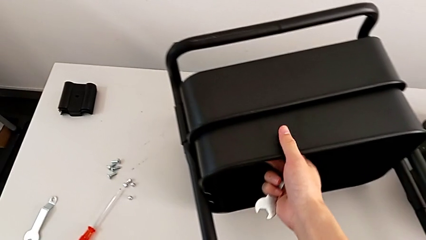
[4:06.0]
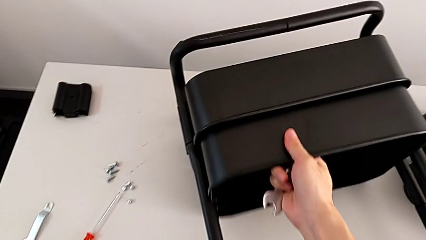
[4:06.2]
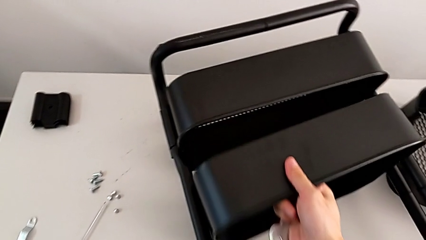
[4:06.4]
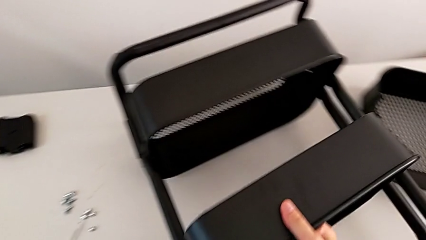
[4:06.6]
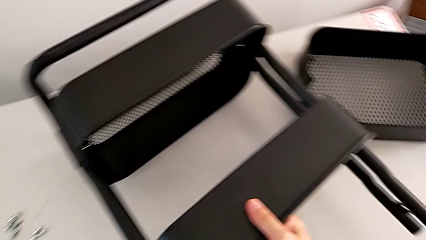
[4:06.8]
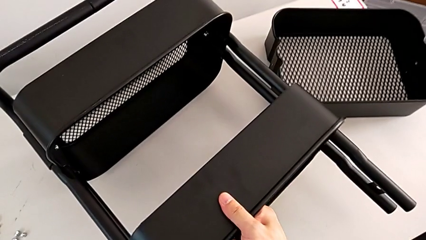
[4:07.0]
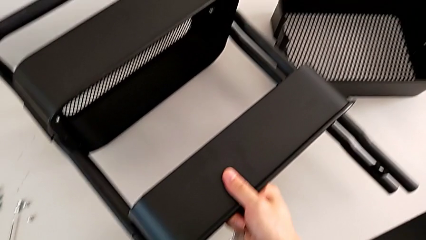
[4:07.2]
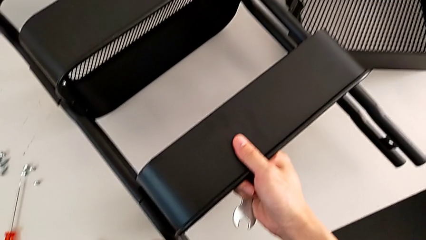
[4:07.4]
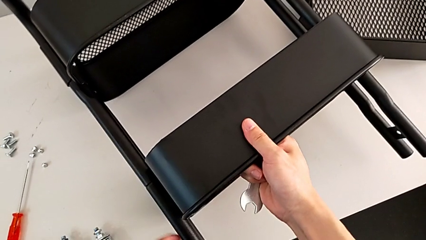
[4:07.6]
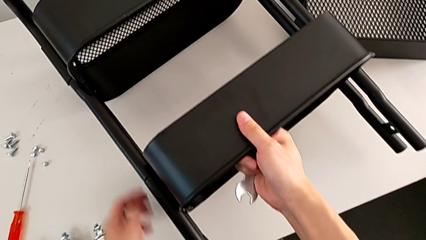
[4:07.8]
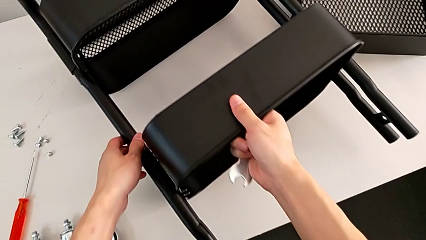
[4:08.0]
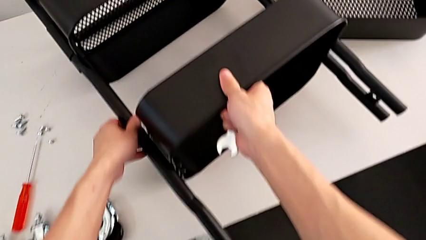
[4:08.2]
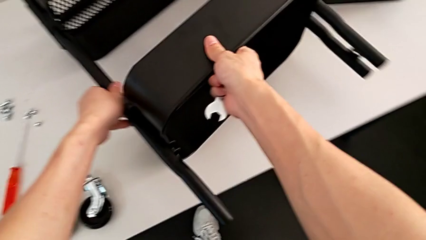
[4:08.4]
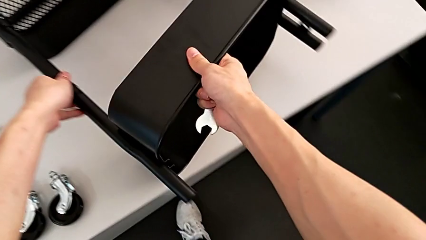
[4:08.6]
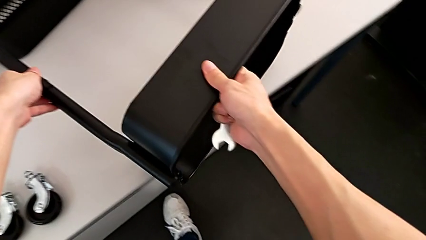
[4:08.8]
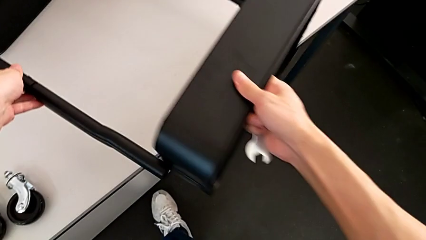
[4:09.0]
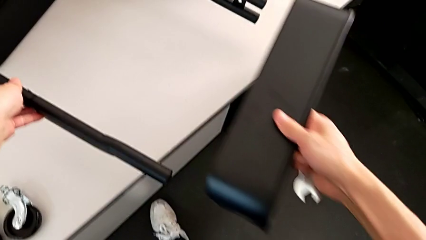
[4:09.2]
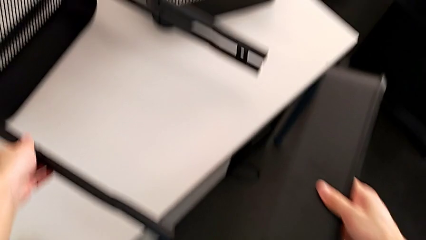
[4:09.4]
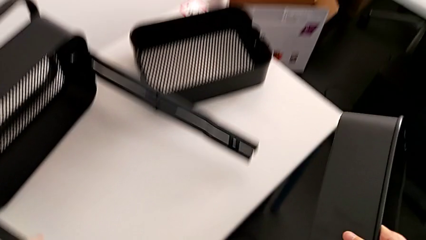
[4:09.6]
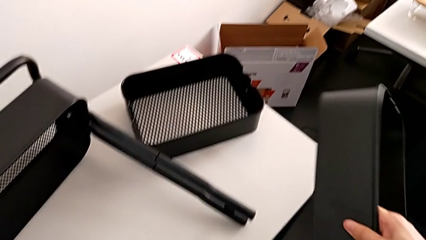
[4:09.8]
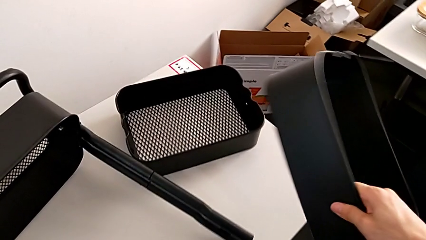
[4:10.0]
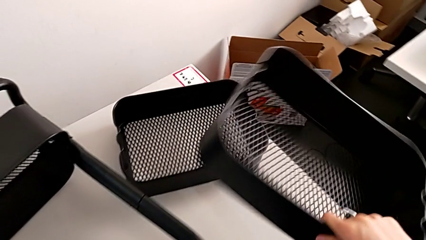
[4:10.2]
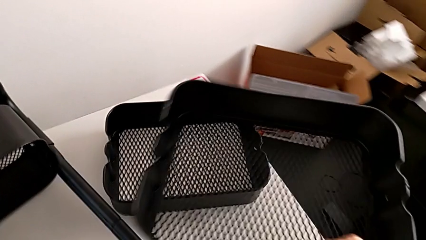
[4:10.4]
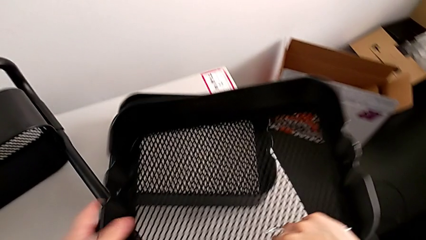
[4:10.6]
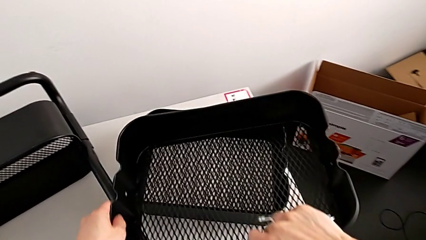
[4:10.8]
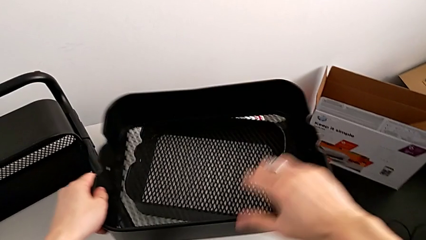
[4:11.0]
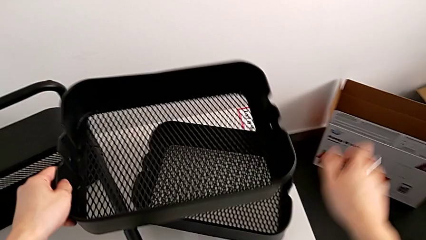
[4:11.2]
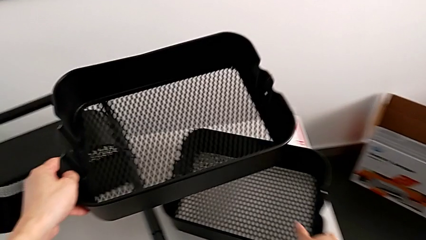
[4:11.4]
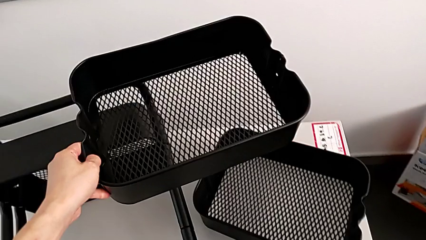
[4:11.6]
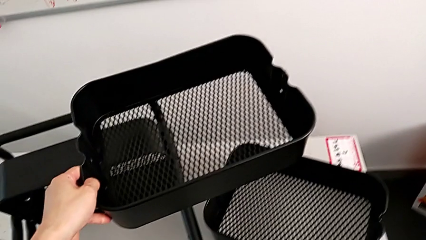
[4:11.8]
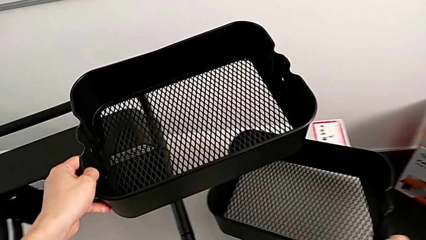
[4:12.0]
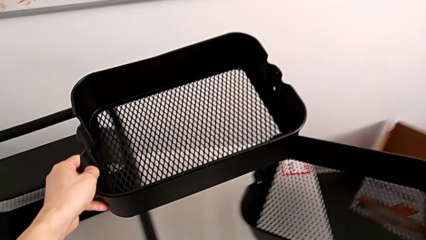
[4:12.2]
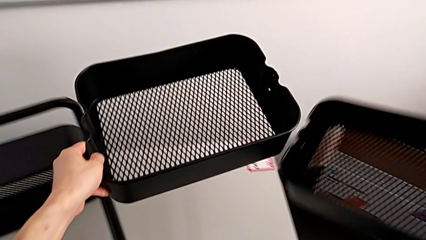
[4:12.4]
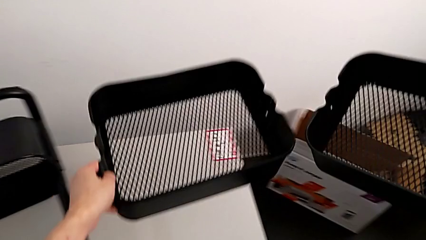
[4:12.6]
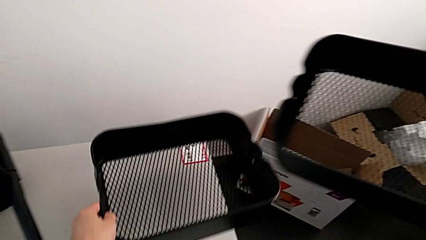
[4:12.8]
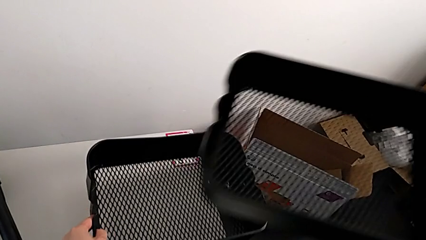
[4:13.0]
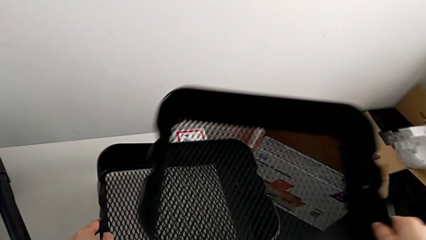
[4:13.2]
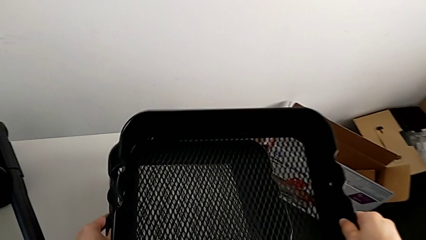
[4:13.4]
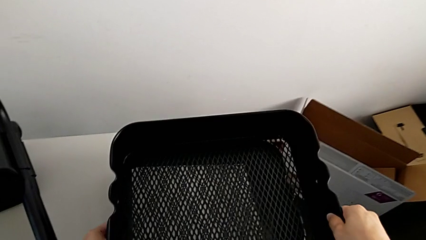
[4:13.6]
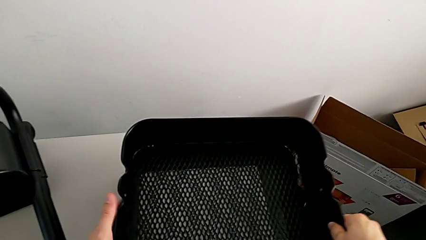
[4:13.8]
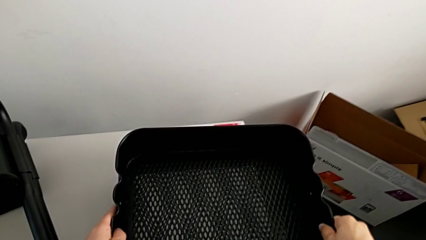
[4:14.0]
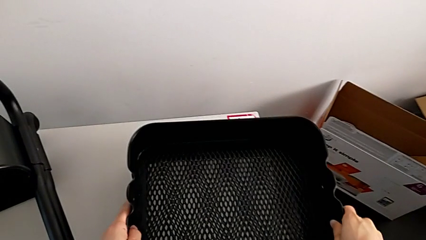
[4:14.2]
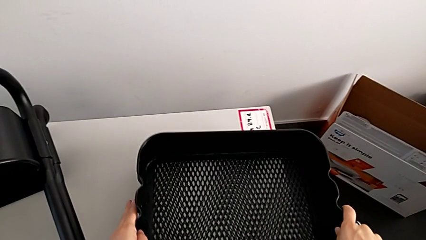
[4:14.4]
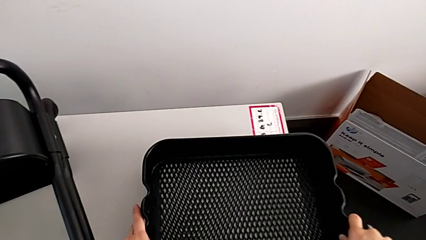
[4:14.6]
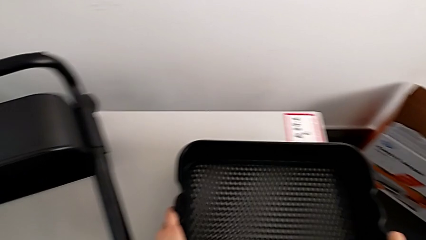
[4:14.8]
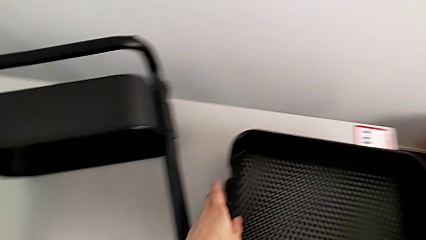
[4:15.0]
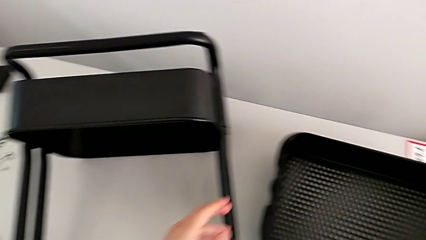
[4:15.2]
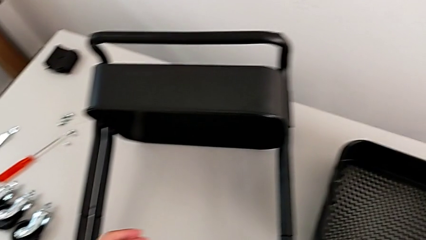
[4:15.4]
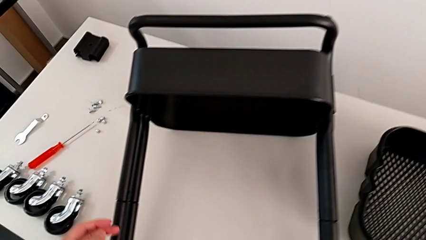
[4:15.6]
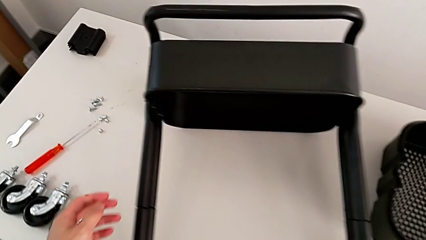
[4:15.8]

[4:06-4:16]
The camera wearer disassembles the middle grid tray. They disassemble the first grid tray, drop it, grab the second grid tray and lift it.

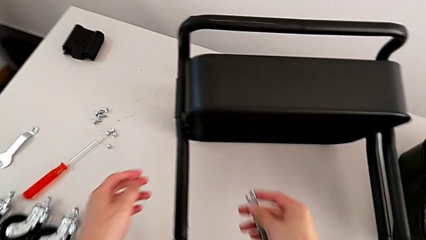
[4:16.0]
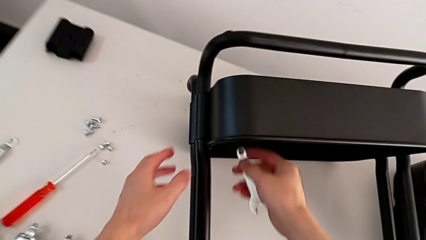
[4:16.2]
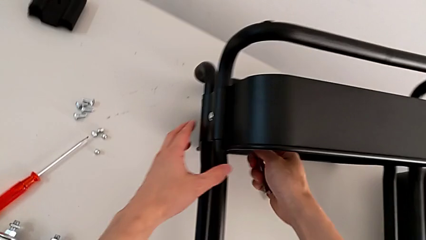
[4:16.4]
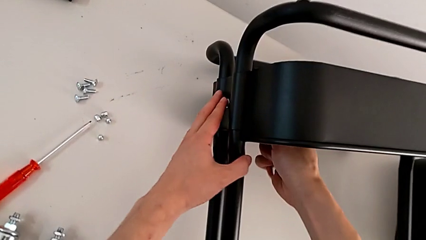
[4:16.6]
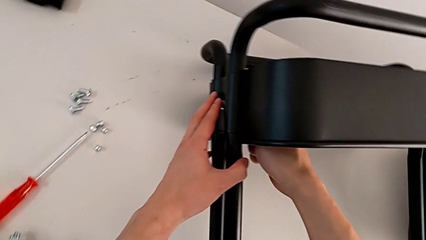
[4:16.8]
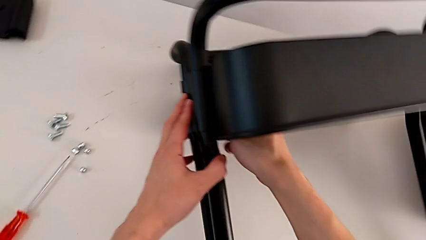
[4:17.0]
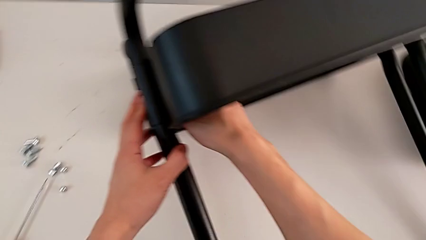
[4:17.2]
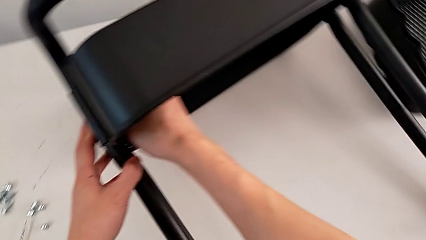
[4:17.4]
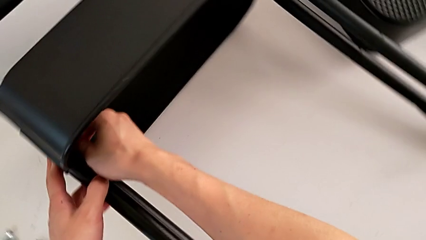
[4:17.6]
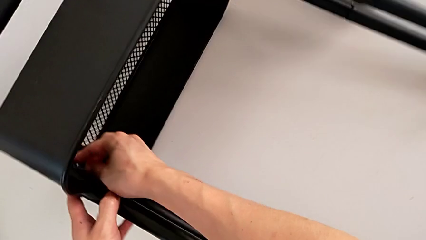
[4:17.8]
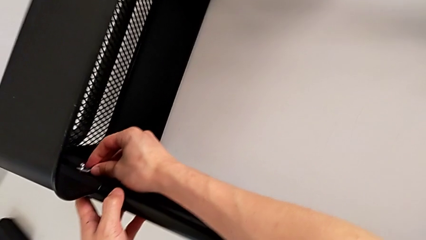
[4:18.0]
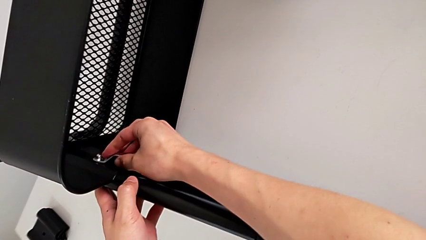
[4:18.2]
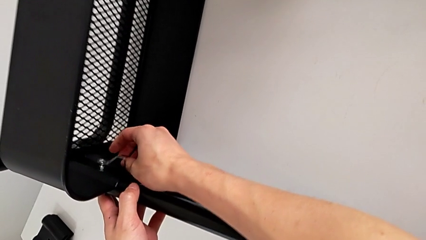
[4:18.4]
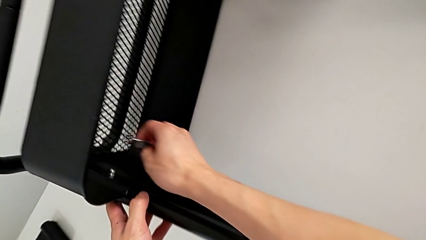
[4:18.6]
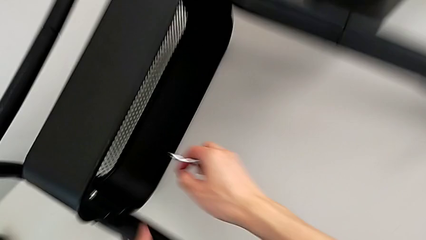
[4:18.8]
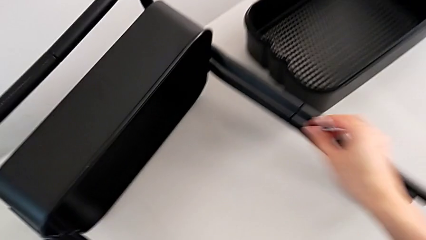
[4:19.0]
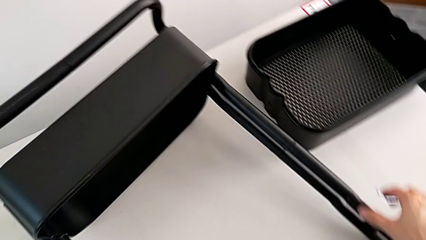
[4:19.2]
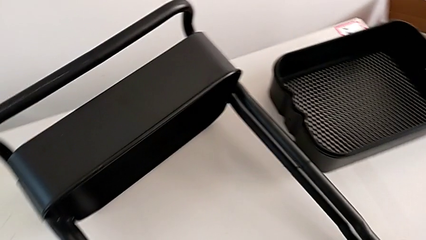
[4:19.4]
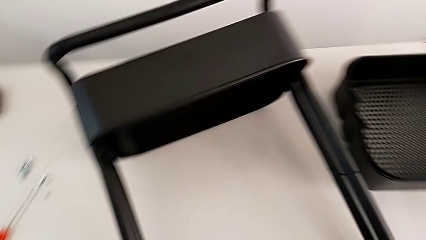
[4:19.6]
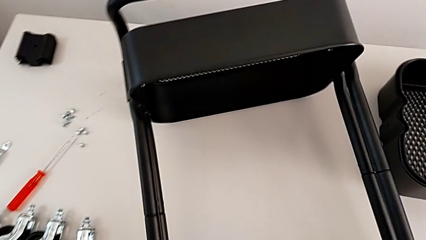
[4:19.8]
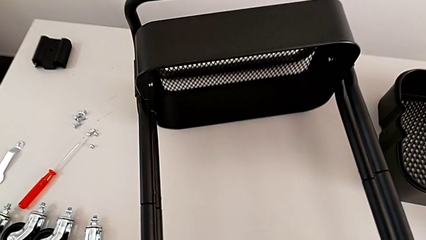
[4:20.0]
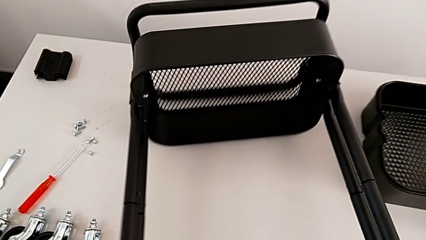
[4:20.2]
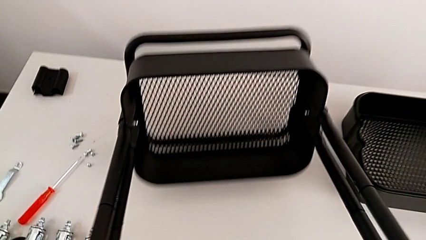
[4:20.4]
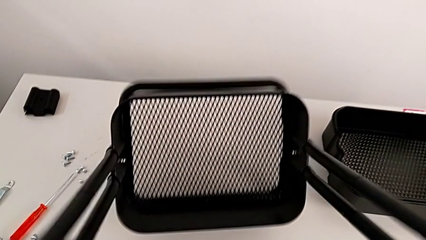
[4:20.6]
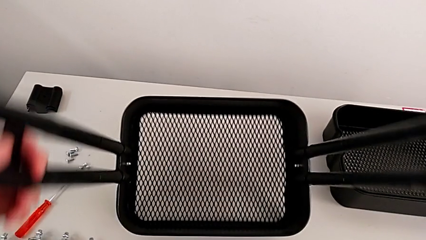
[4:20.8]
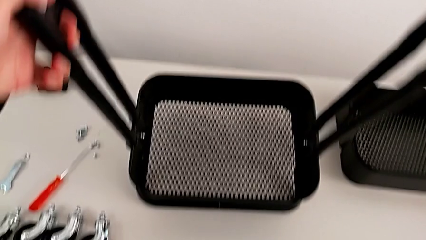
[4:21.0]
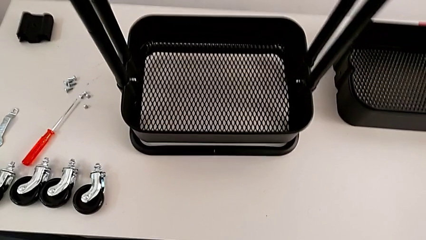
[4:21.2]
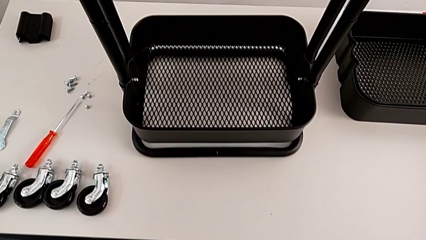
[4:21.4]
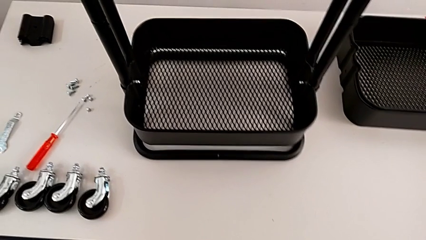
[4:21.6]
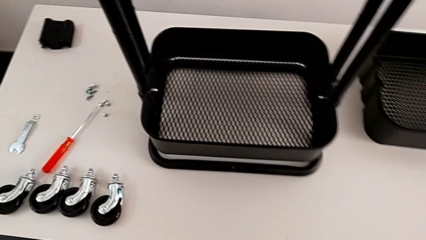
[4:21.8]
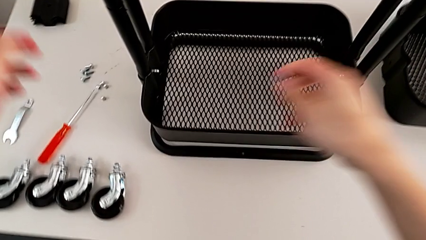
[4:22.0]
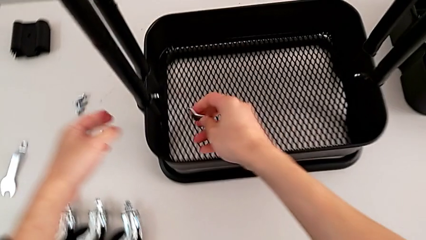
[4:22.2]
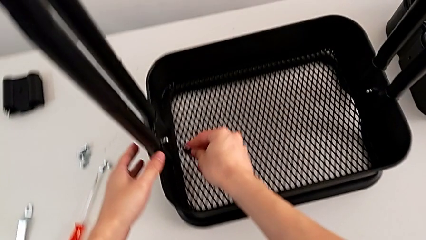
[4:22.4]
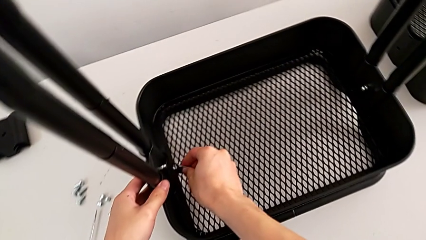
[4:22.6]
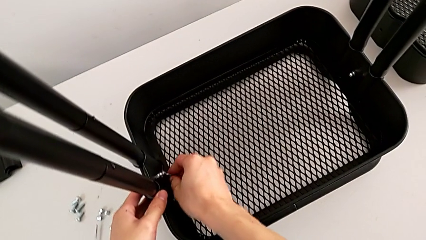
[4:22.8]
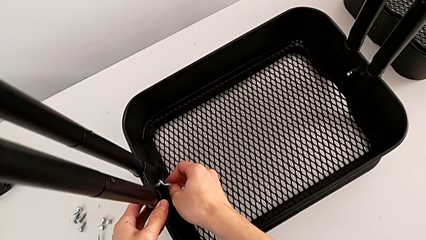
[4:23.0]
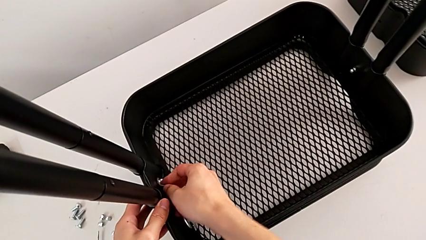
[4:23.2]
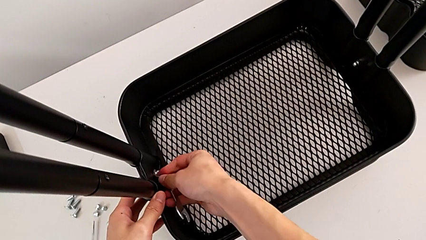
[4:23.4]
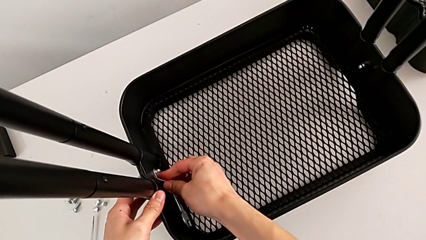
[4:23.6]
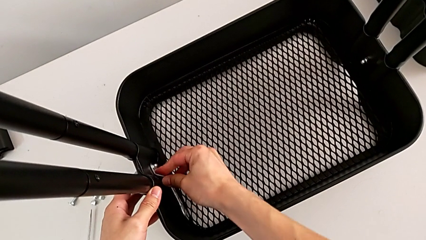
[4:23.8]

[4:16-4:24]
The camera wearer is disassembling the bottom grid tray. They wrongly unscrew the hexagon cap nut, rotate the utility cart and begin to unscrew the fifth hexagon cap nut.
